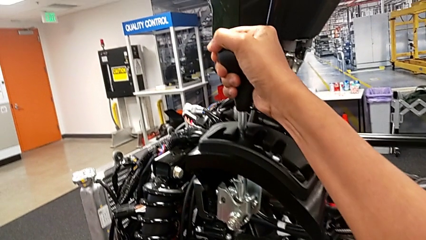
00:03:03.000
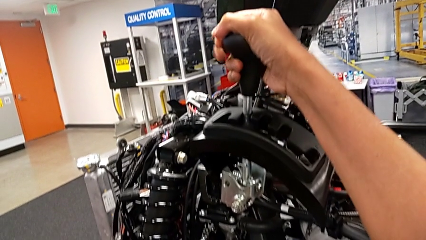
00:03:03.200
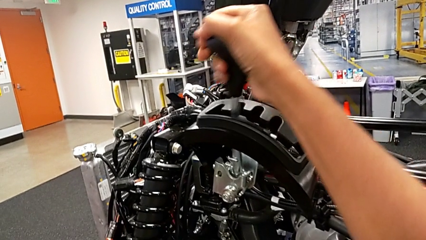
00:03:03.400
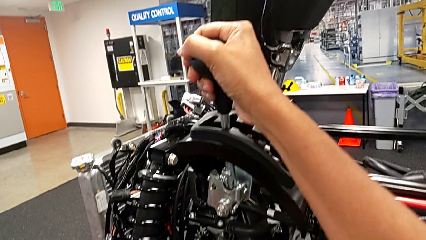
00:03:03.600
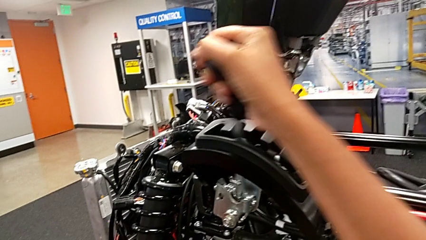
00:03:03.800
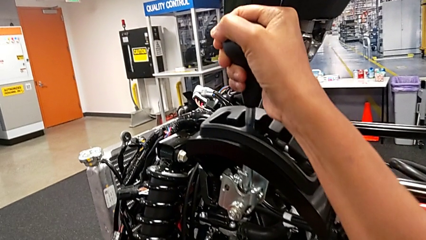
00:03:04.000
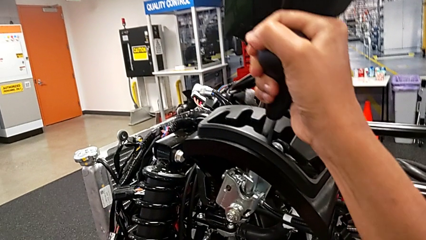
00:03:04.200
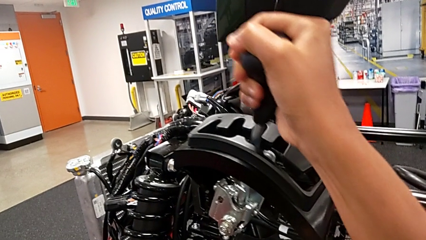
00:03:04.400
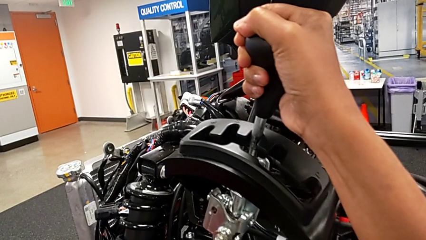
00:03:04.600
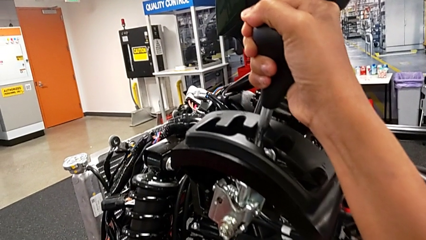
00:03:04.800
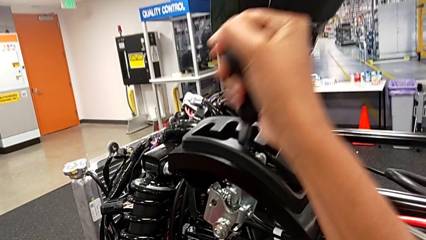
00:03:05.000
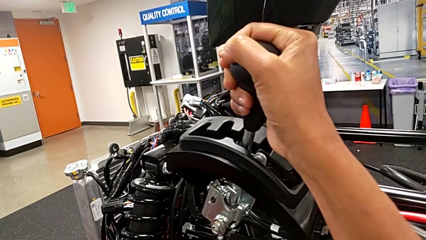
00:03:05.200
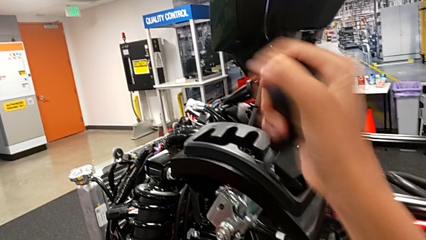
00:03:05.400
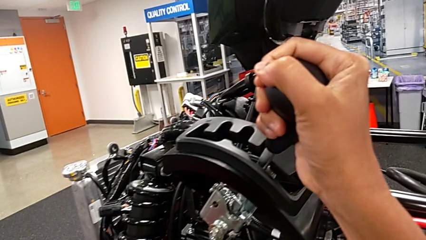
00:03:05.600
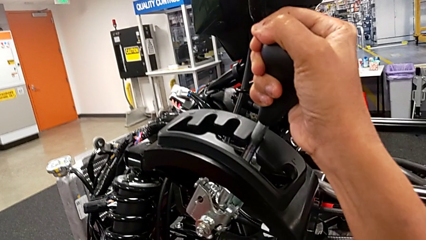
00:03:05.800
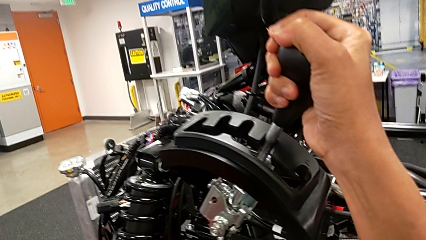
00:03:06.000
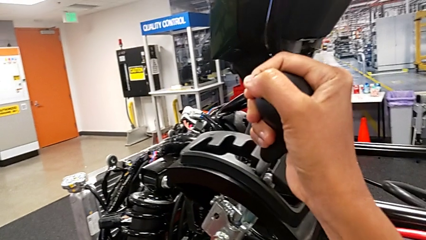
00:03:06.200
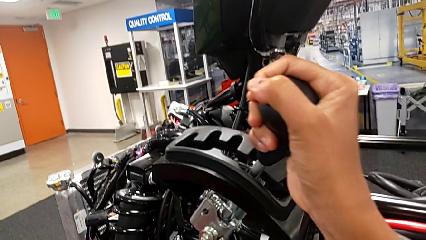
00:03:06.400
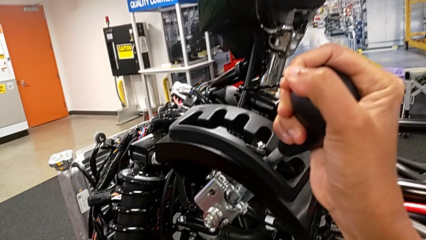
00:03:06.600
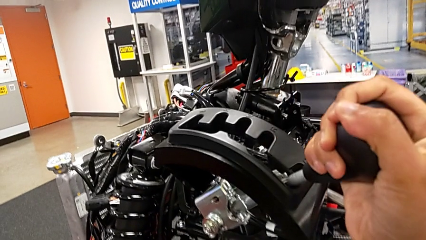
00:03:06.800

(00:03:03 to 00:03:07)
The camera wearer is cycling the gearshift lever. They keep shifting the lever.

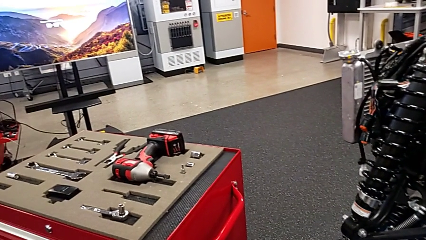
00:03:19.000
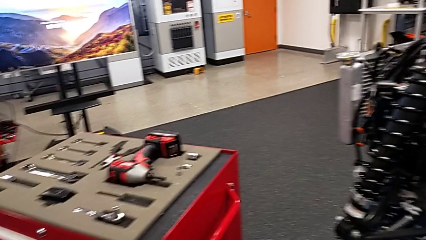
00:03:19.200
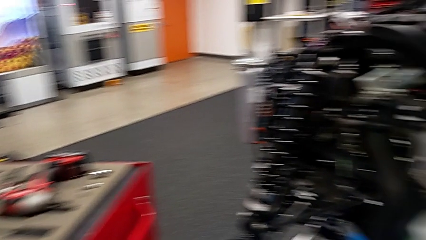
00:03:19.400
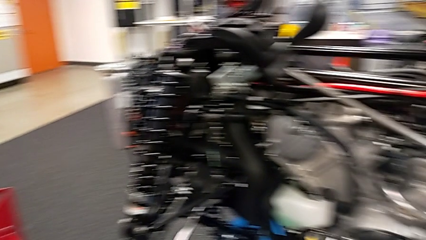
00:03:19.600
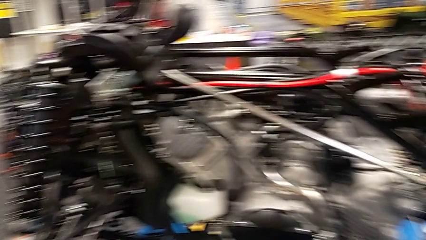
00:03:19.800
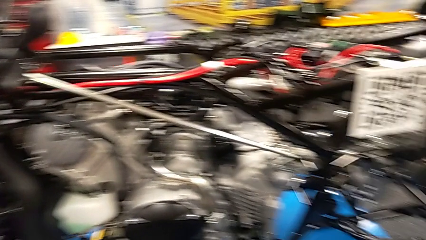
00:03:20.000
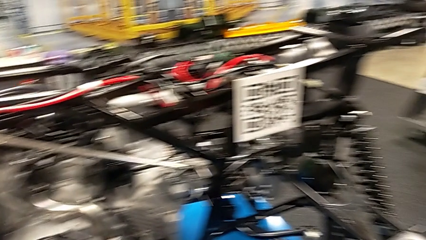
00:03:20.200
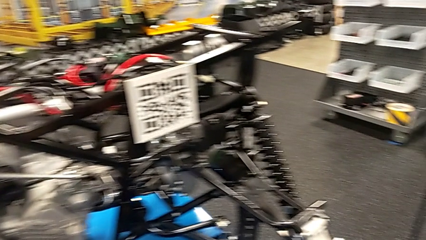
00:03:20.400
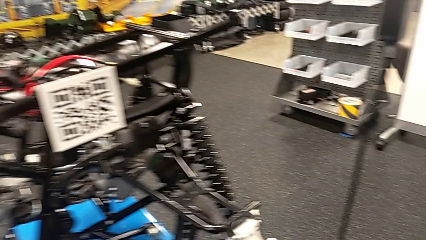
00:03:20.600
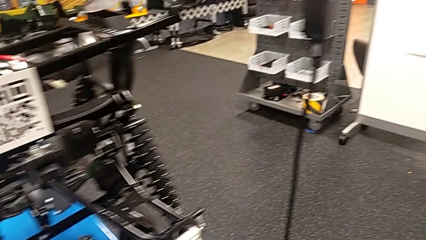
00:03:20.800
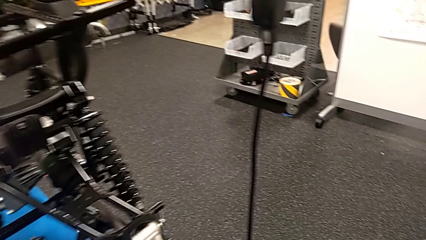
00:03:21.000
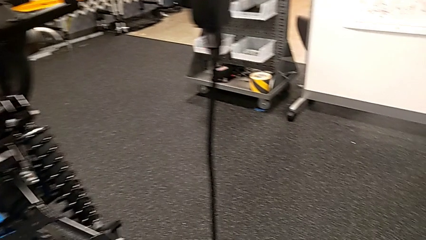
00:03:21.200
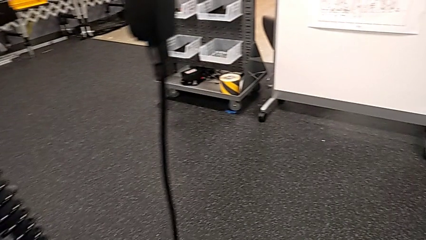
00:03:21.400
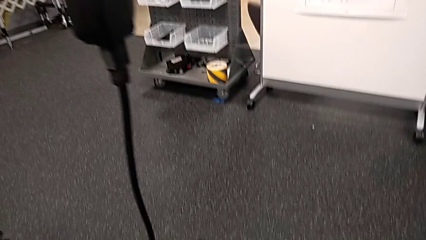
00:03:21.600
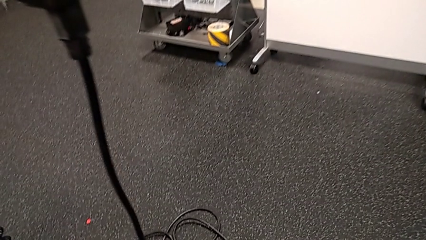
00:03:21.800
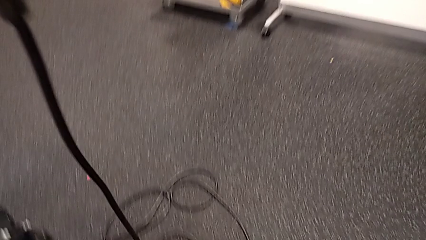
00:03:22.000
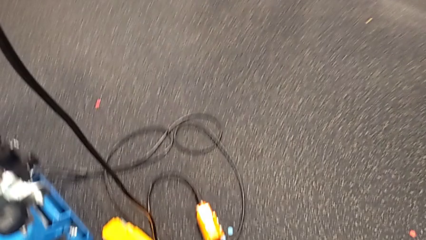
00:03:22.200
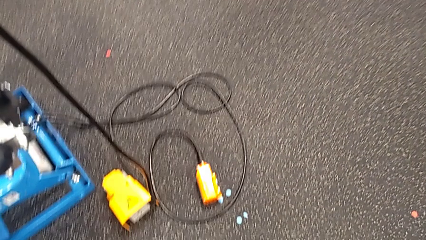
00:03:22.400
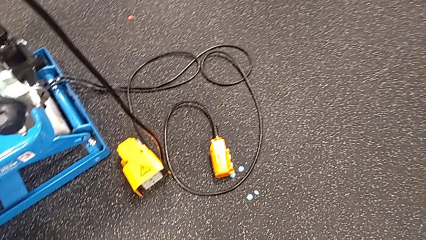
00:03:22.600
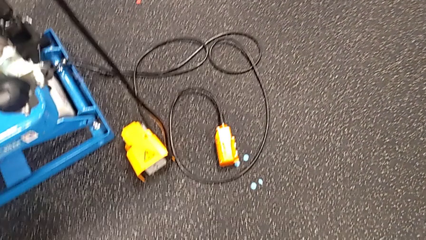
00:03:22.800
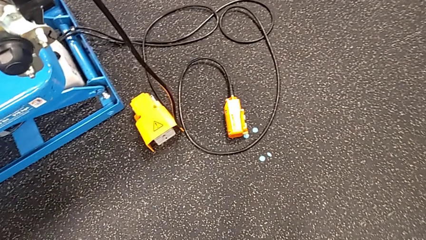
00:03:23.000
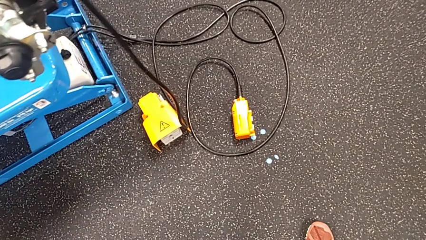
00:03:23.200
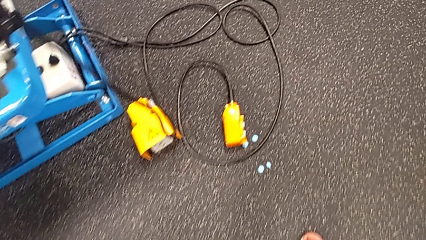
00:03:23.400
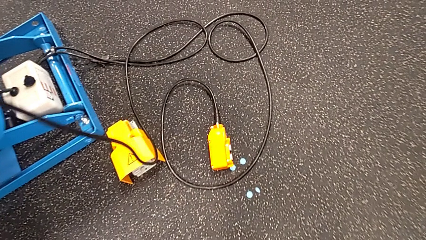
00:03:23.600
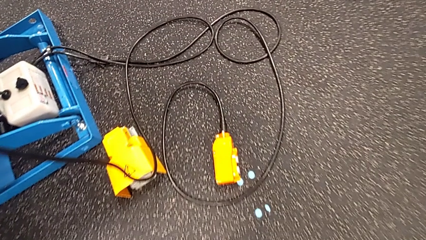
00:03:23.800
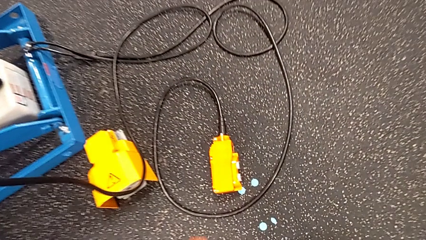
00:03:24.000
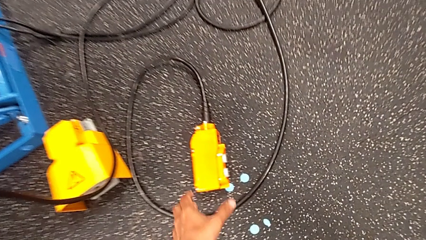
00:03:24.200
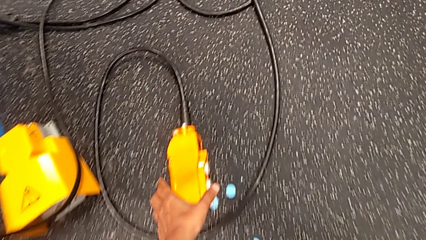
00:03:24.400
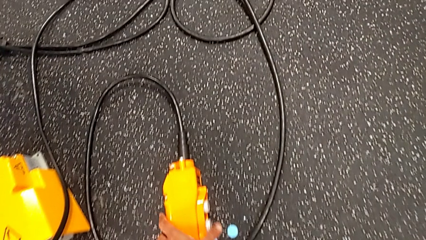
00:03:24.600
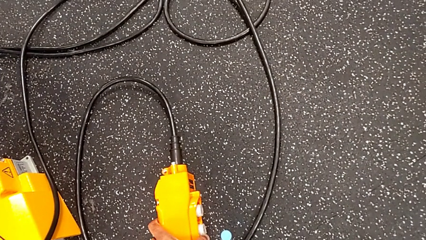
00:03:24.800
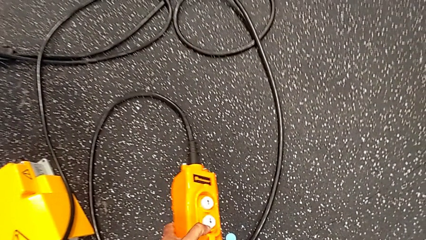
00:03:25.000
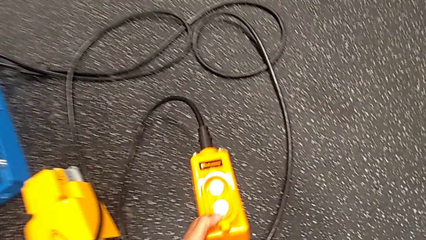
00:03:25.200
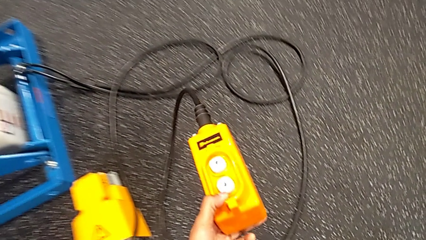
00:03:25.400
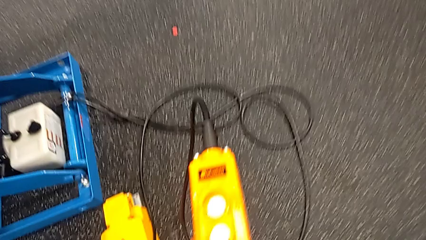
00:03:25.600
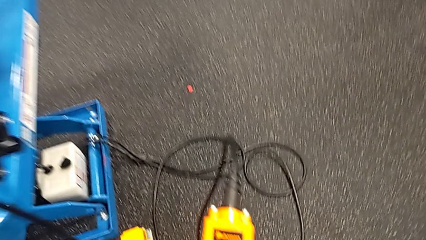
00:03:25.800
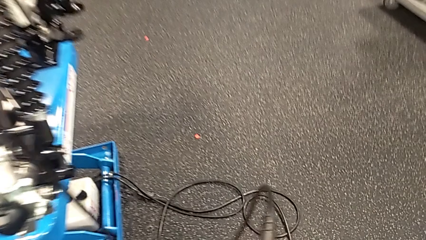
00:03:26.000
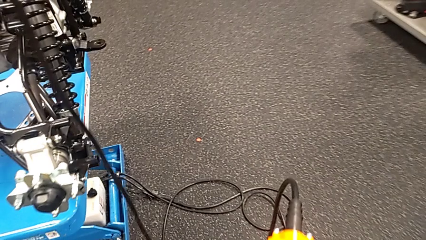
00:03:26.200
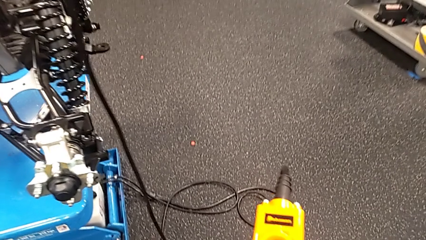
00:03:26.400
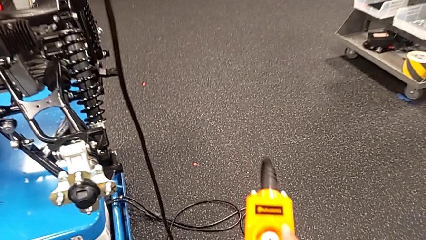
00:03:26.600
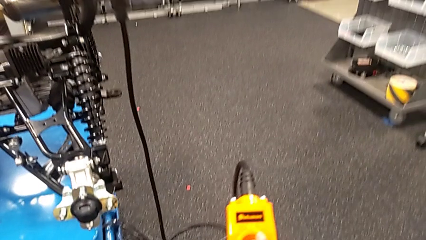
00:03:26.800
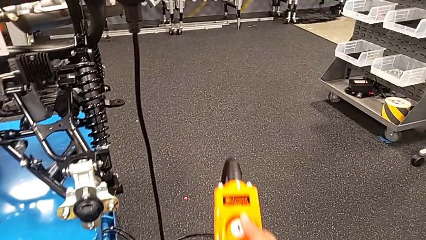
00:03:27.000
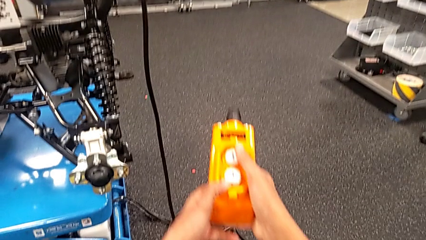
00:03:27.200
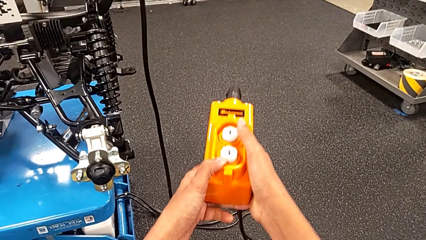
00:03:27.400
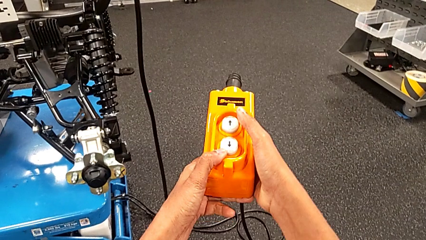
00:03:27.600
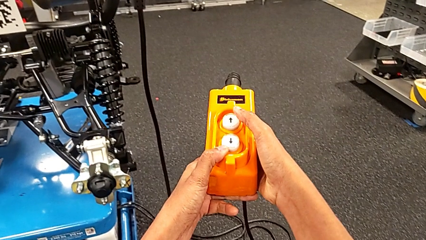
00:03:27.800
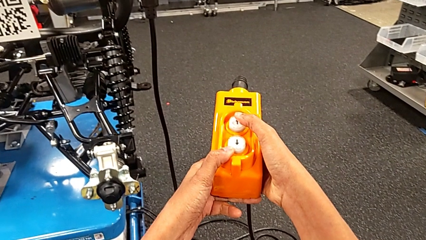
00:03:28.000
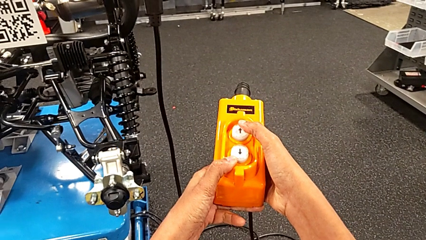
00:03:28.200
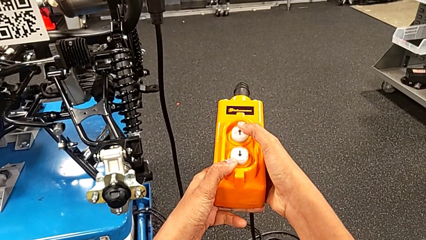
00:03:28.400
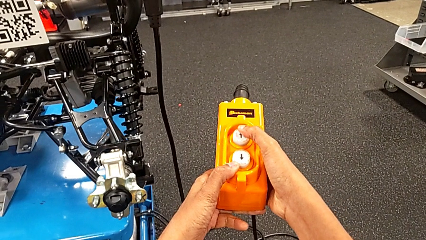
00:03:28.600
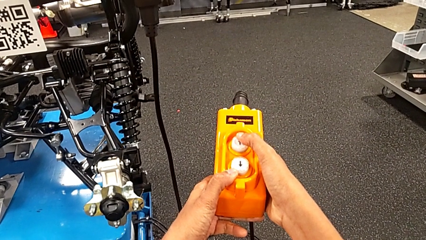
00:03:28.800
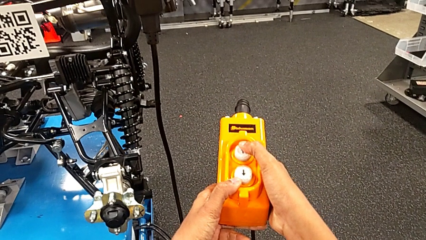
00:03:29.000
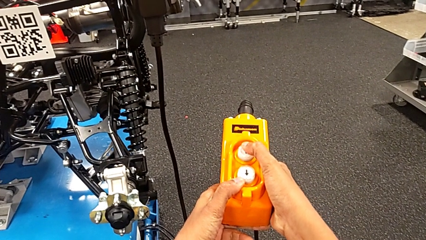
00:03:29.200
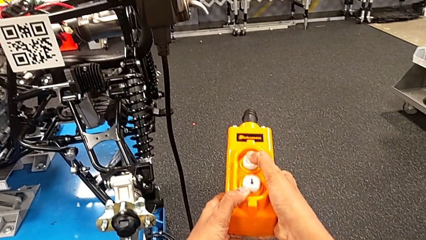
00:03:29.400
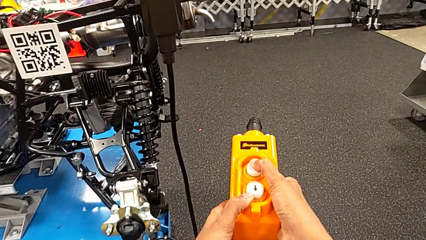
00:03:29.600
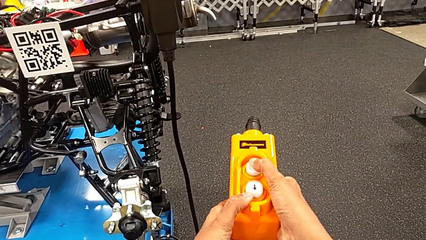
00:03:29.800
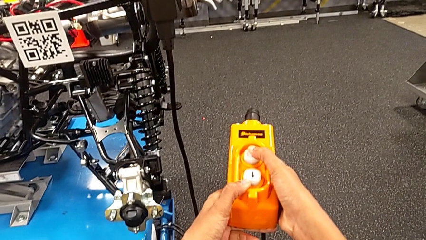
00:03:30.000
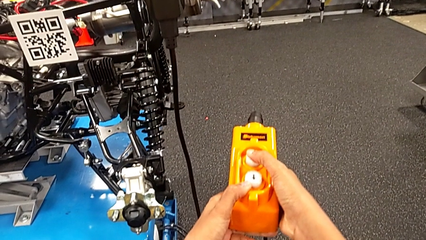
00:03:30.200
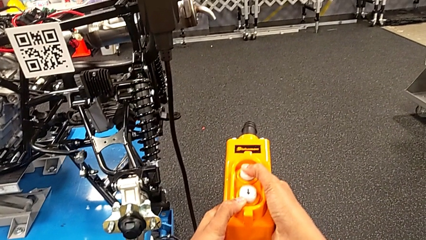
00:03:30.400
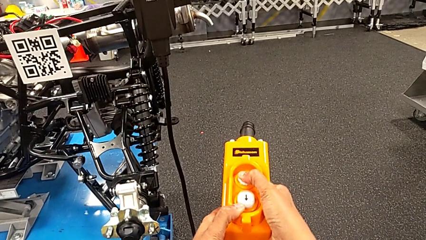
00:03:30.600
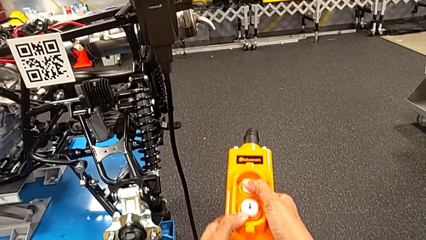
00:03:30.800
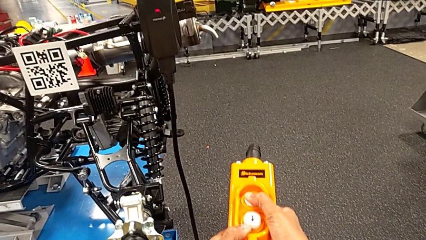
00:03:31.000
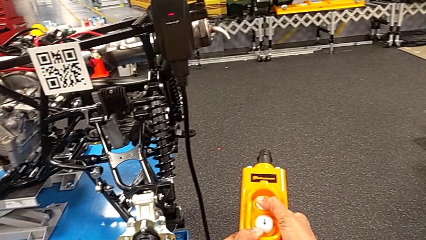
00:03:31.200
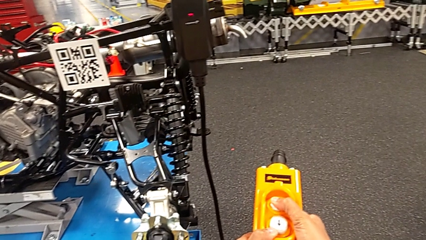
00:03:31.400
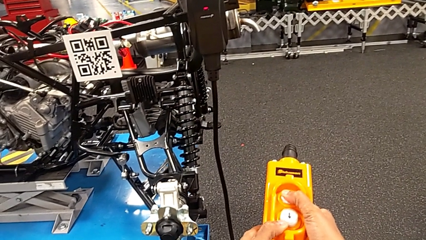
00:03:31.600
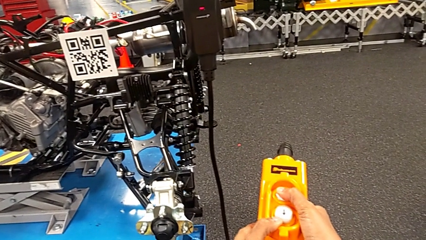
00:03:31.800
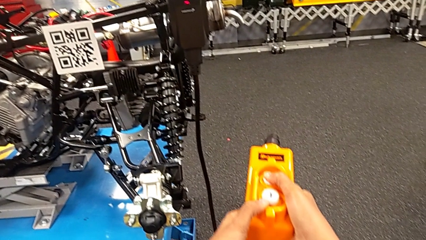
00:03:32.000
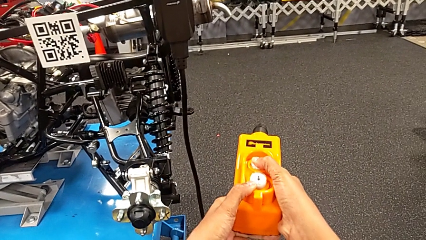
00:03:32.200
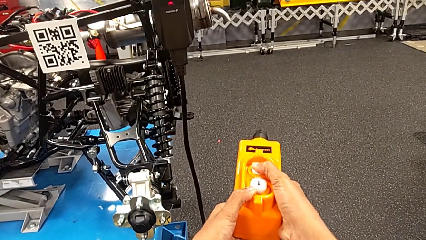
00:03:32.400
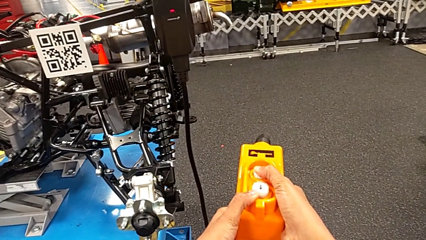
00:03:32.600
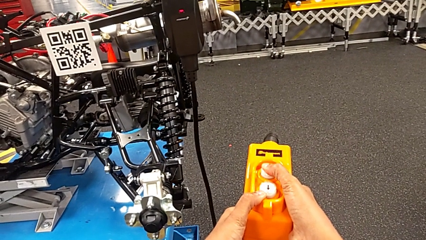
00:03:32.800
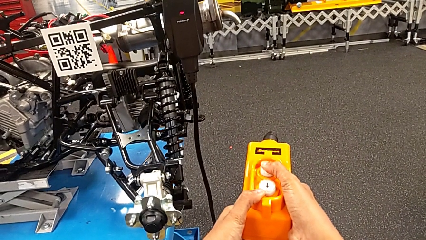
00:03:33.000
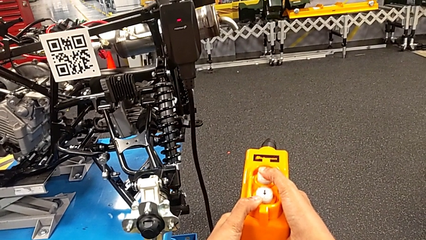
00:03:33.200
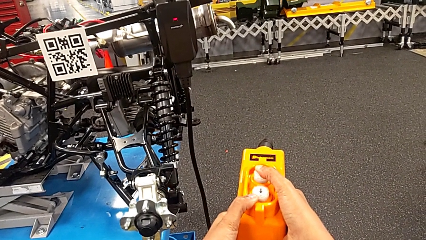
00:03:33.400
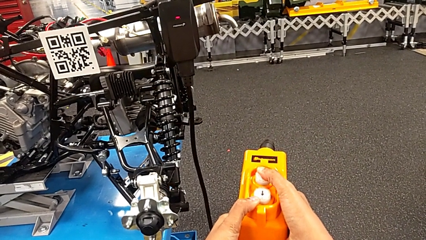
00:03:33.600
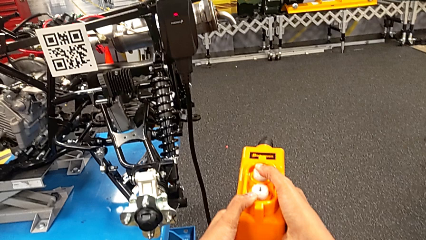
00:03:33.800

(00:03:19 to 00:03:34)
The camera wearer is using an orange remote. They grab the yellow remote, hold the ratchet and press the button up.
